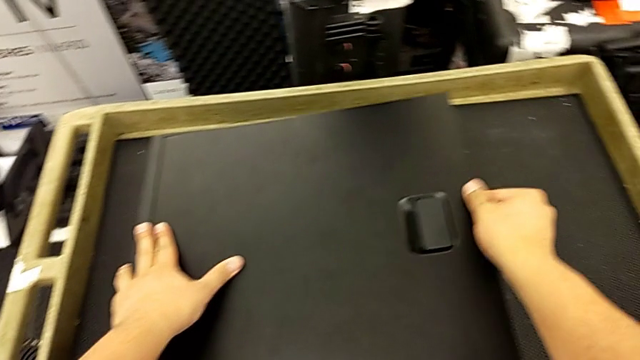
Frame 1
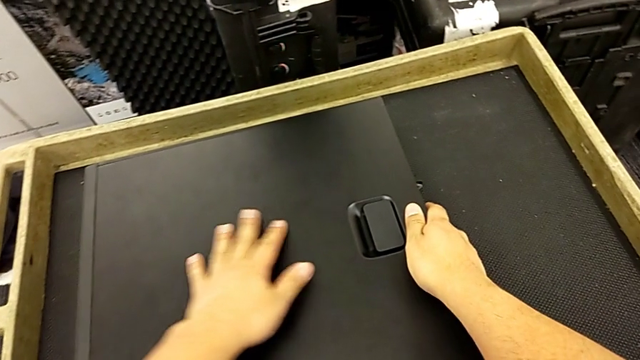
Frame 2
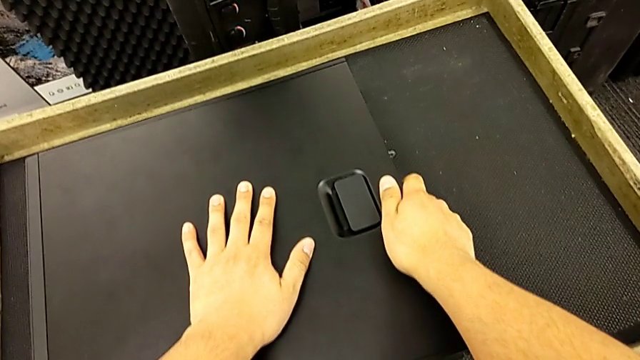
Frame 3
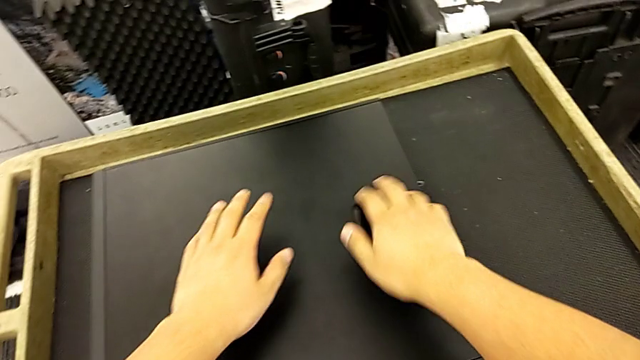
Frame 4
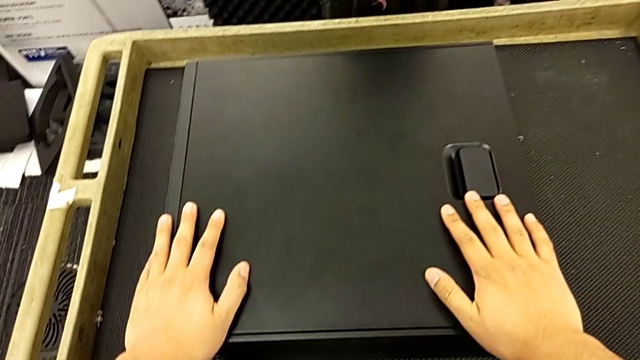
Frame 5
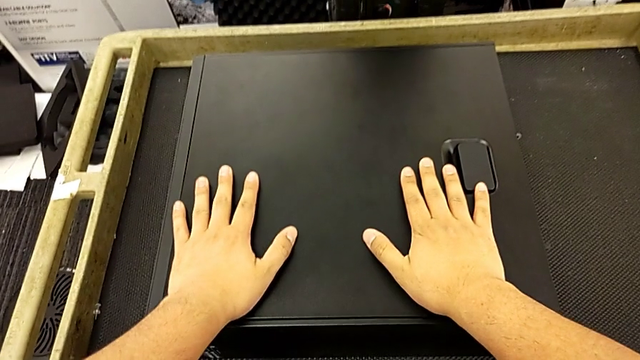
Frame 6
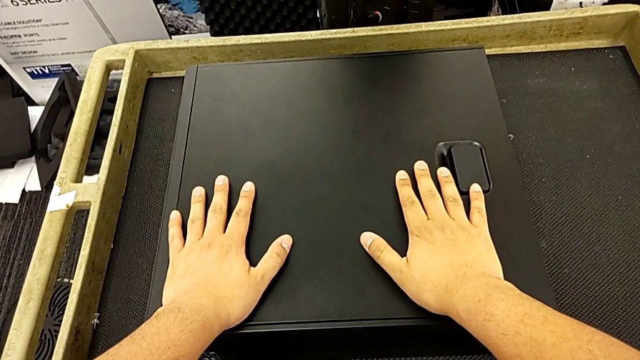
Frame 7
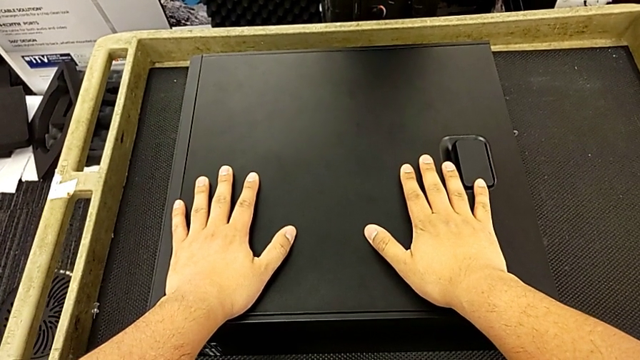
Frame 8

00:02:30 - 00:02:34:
The camera wearer is installing the cover to the computer tower. They touch the computer tower.

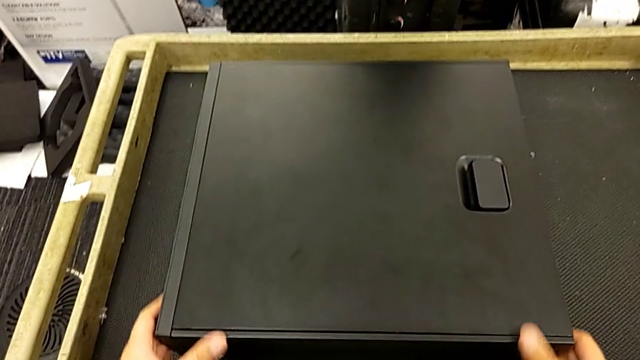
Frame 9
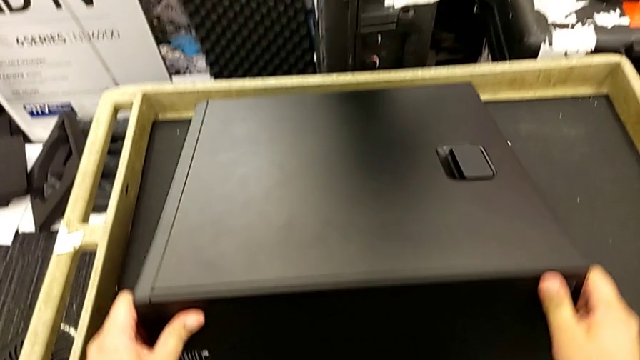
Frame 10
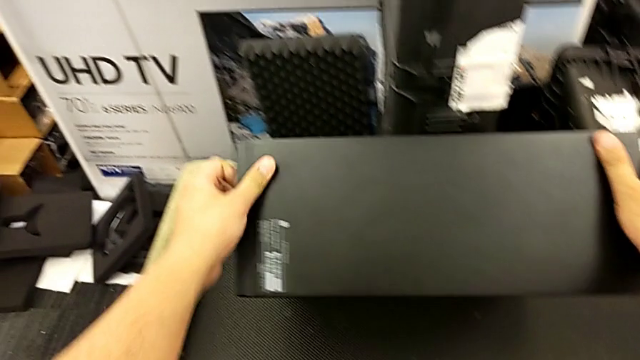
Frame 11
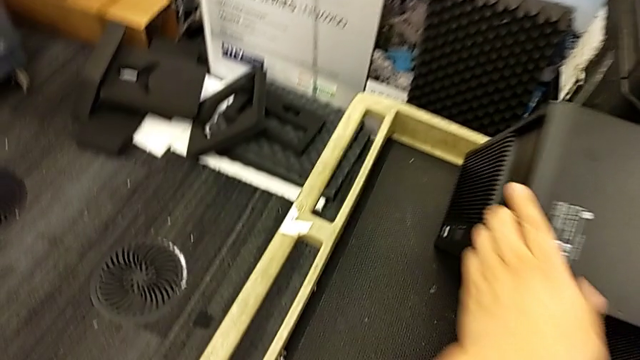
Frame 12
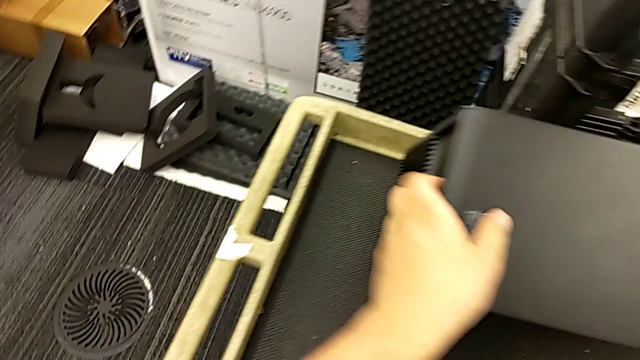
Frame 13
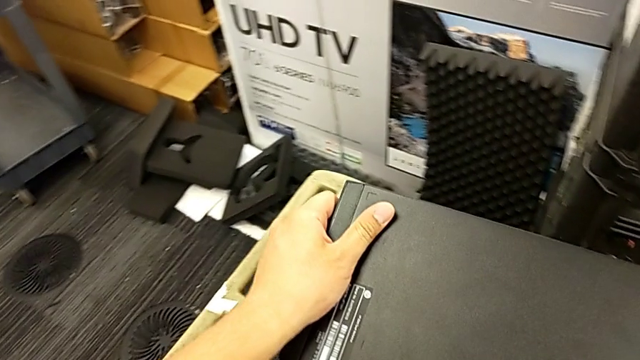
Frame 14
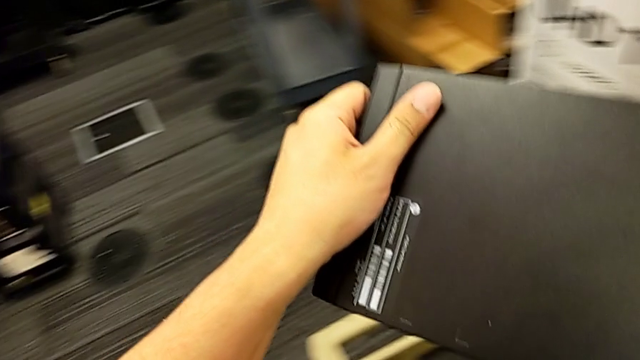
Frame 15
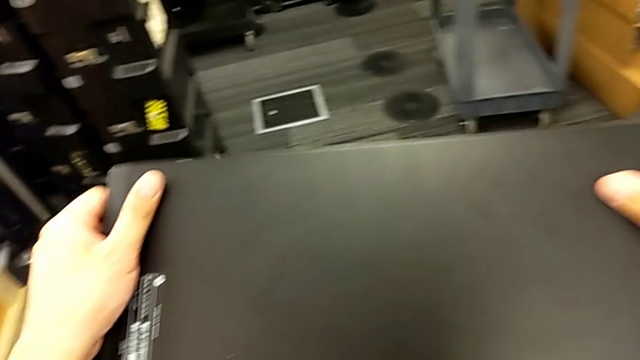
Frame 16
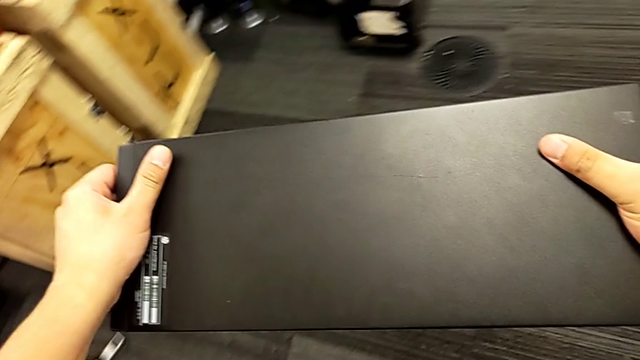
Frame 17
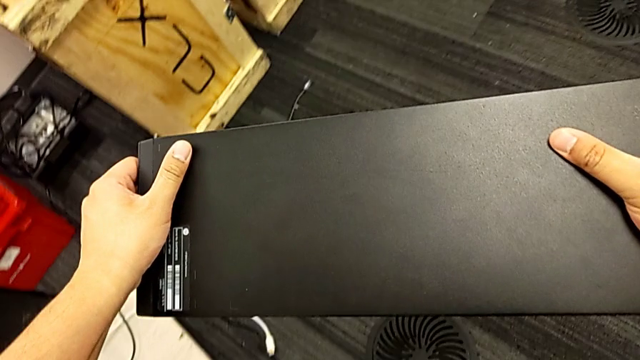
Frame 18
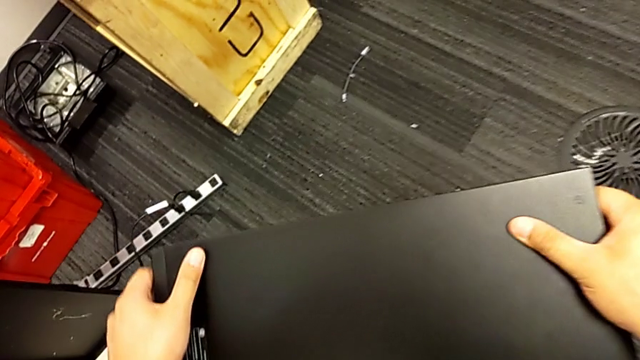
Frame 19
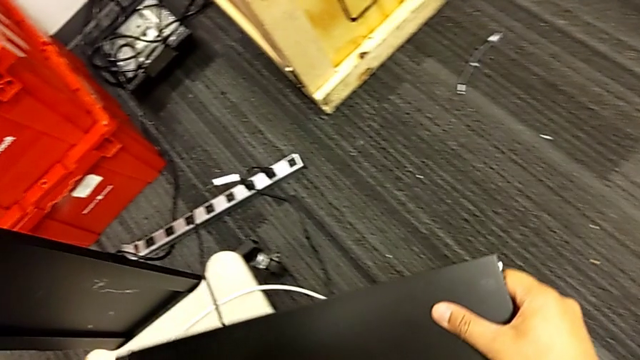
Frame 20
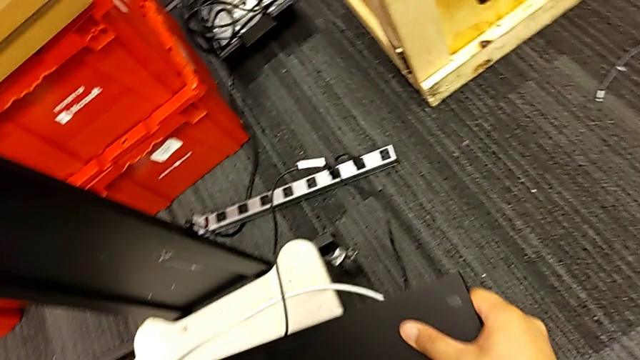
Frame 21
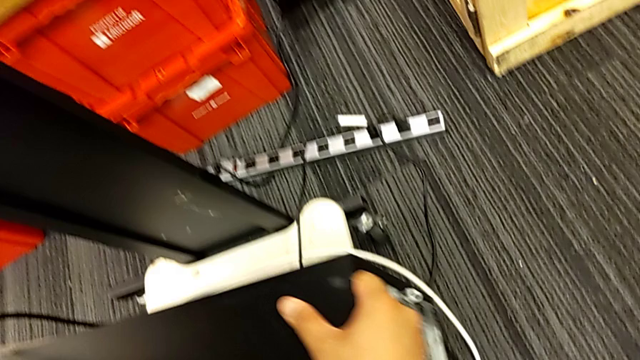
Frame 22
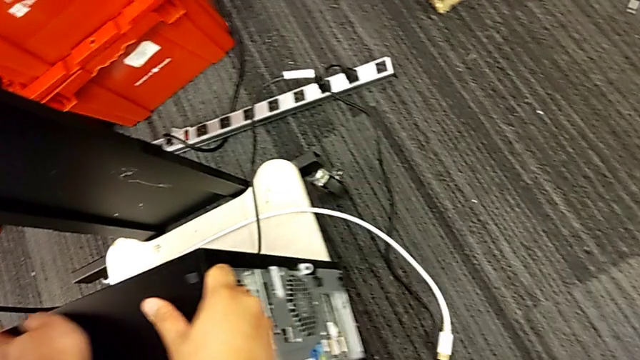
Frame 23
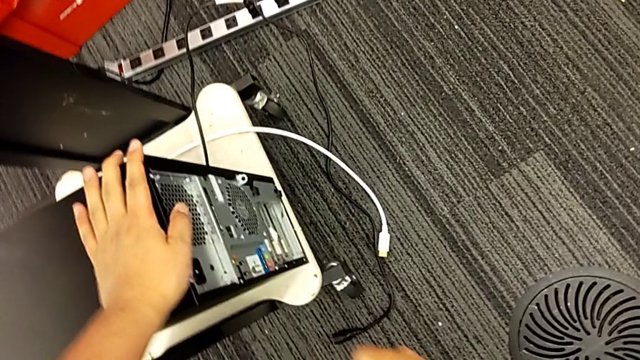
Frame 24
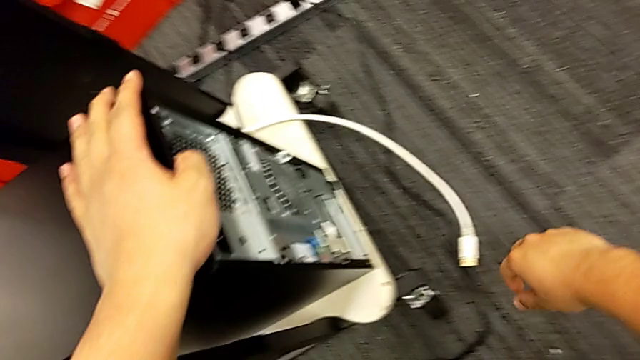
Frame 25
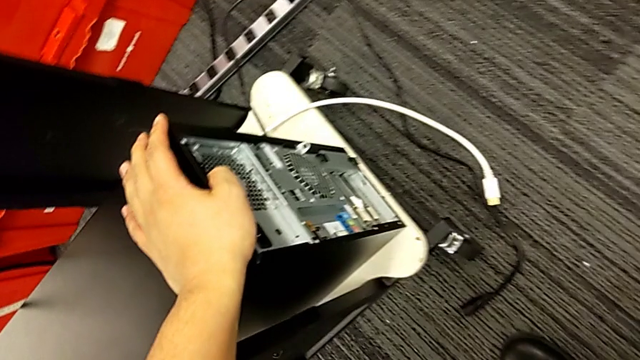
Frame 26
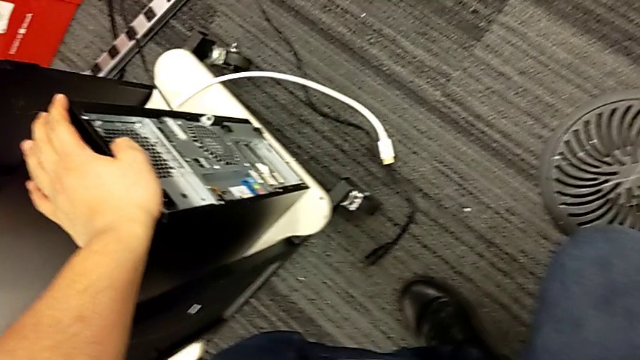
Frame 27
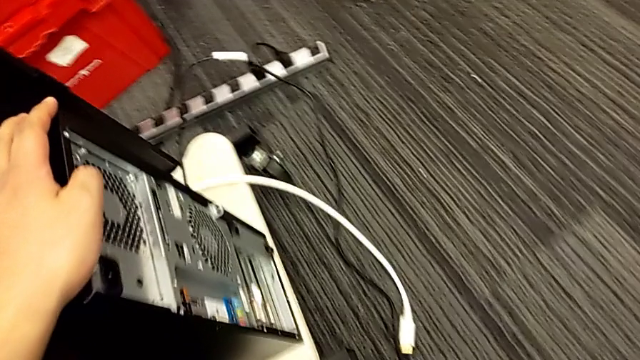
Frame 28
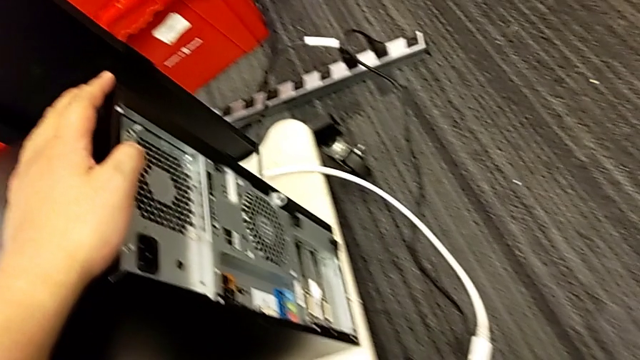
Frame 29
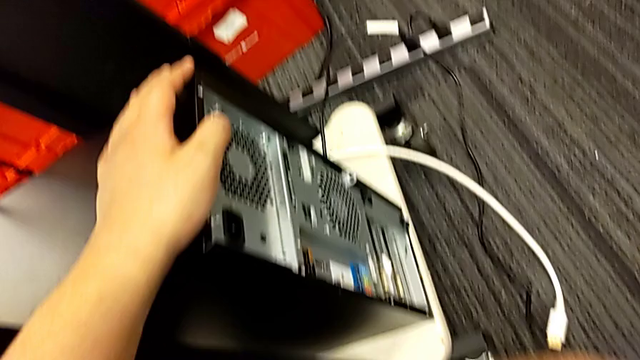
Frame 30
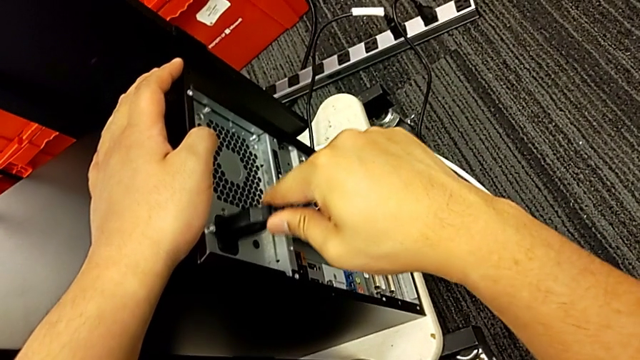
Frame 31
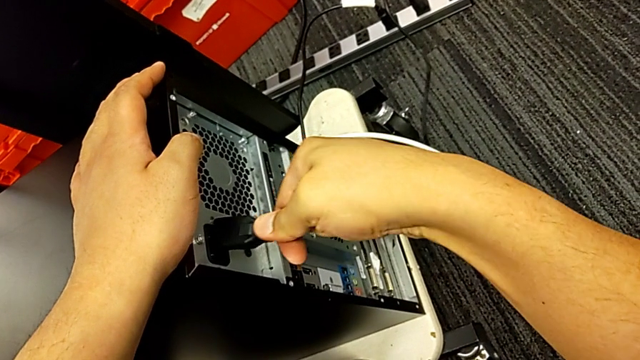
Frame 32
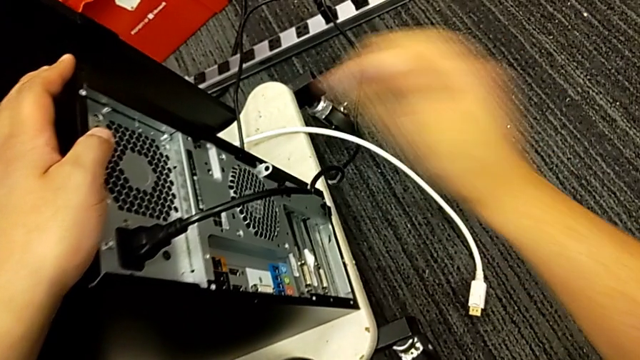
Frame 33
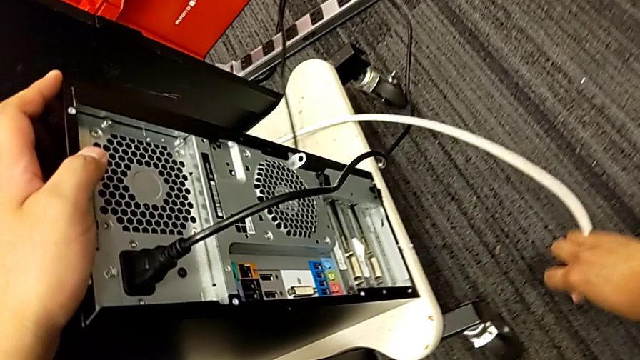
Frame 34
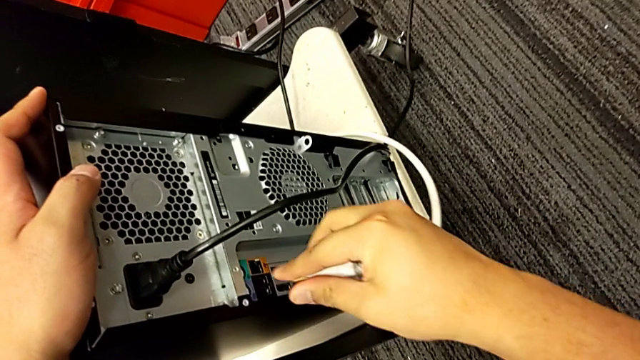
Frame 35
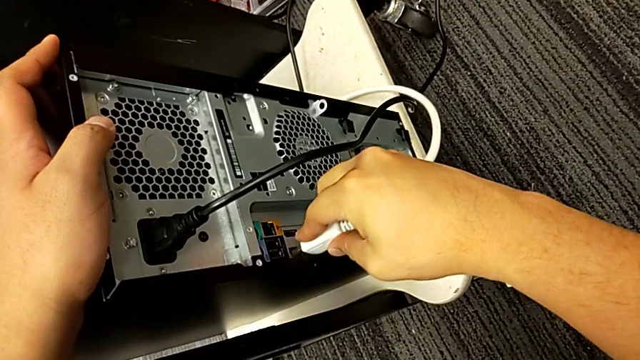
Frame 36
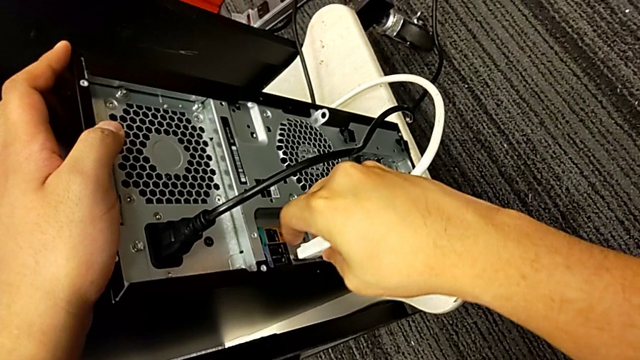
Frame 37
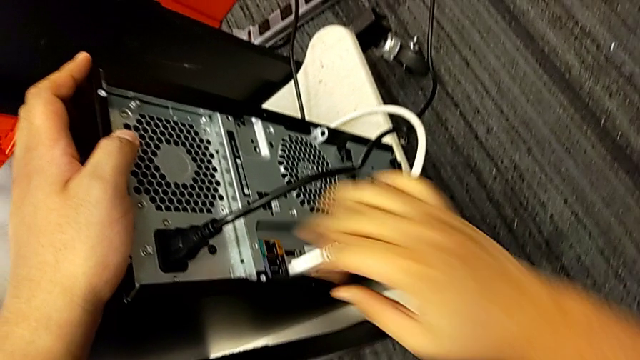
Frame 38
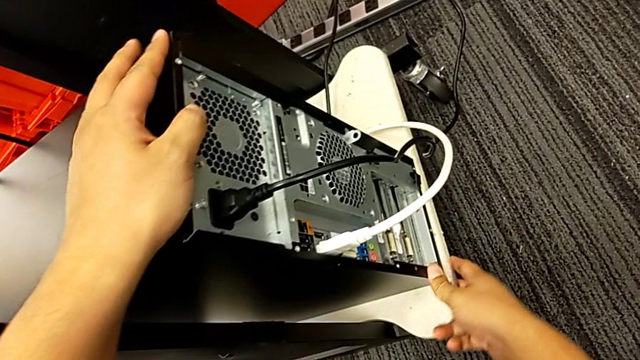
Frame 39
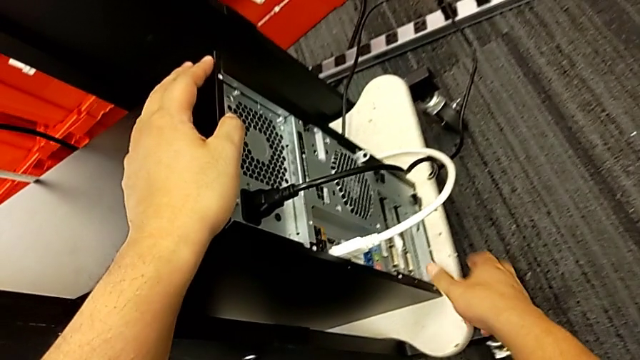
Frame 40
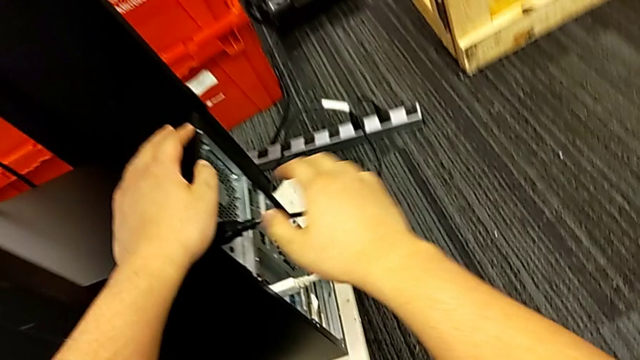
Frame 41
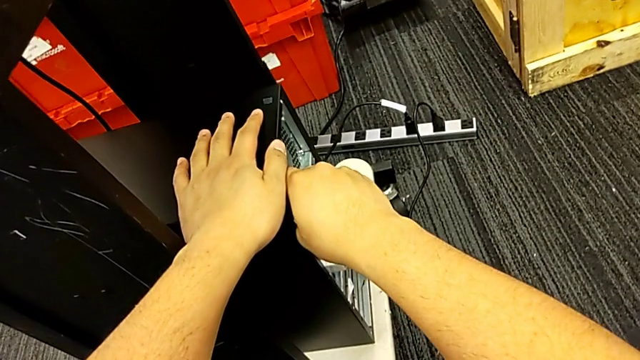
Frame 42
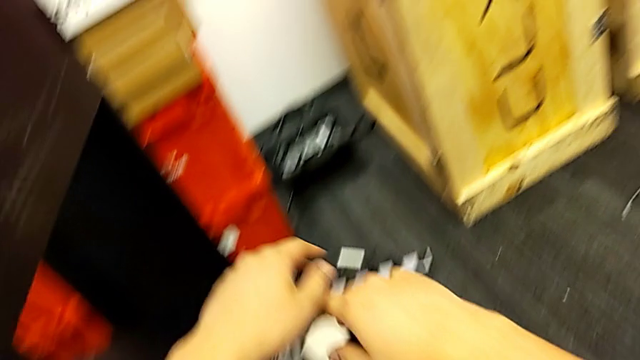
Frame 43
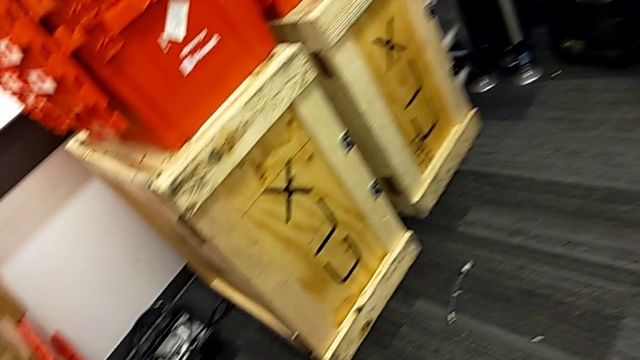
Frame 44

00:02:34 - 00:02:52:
The camera wearer plugs in the cable power supply and the HDMI cable to the PC tower. They flip the computer tower, grab it, assemble the cable power supply and assemble the HDMI cable.
